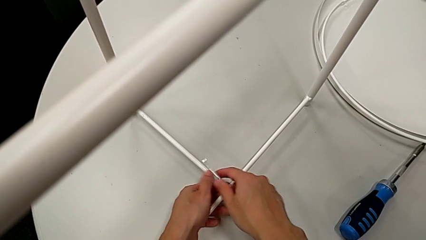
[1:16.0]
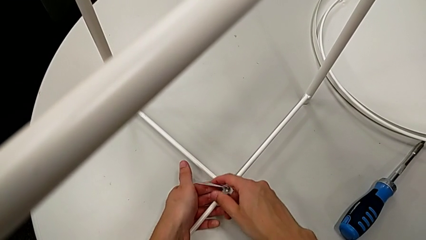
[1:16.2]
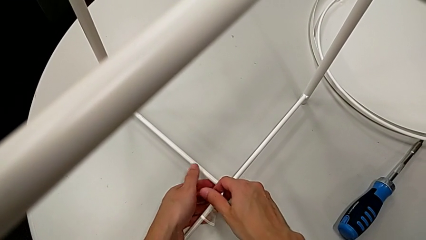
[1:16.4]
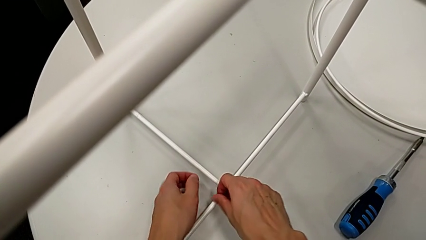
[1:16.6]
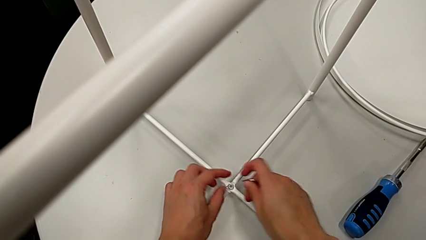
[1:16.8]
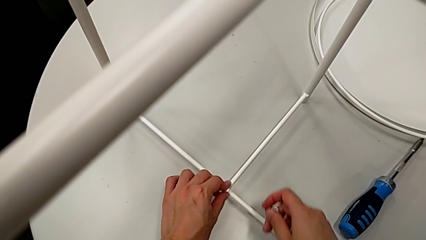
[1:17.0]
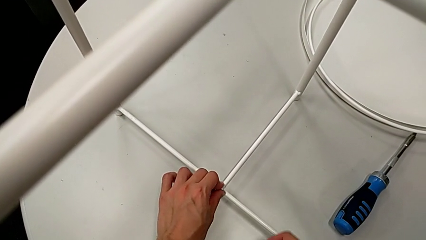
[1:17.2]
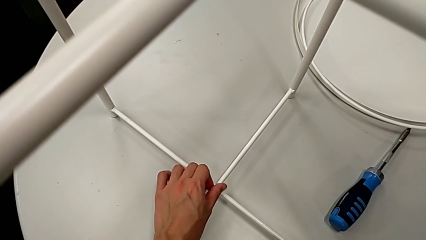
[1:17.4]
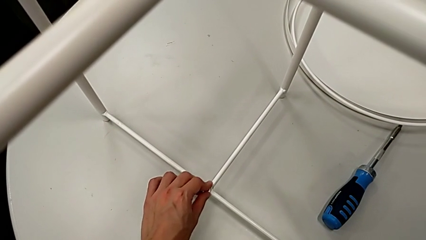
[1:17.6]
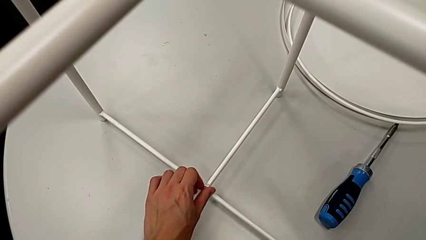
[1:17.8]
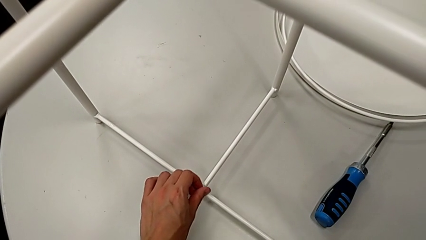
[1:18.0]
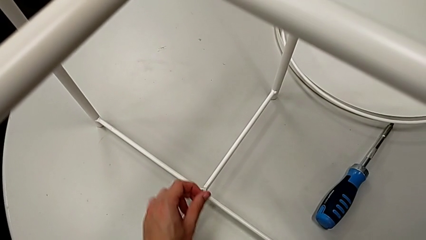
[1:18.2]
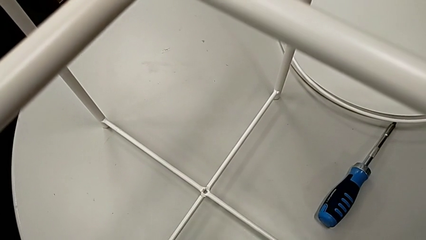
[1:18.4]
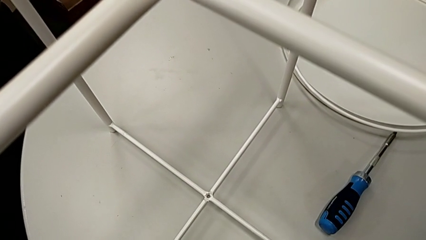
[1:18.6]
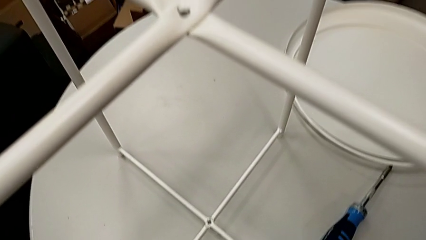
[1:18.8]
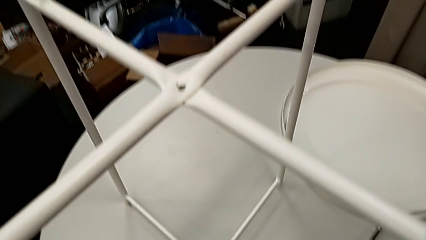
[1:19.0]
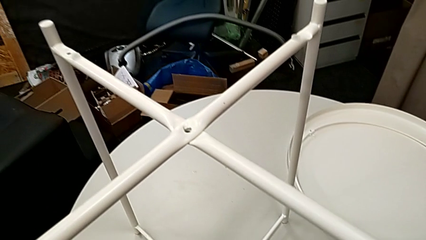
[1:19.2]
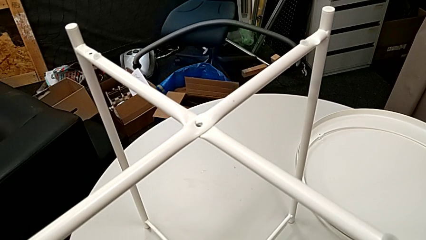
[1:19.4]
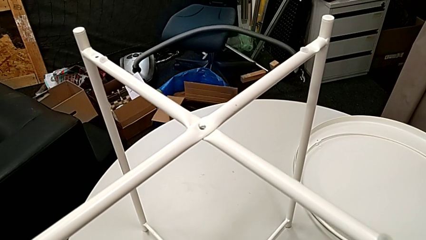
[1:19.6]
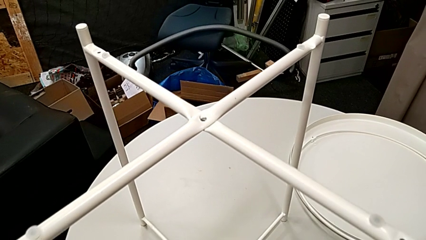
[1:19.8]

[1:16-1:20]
The camera wearer is unscrewing the bottom hex socket head with the Allen wrench. They withdraw the Allen wrench, unscrew the hex socket head, disassemble it and place it.

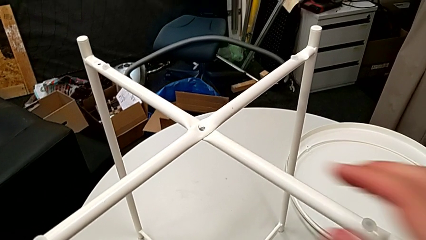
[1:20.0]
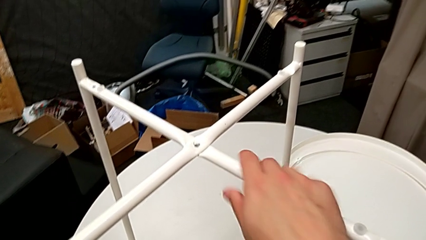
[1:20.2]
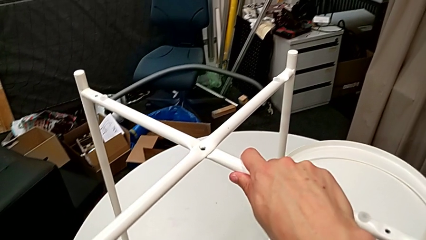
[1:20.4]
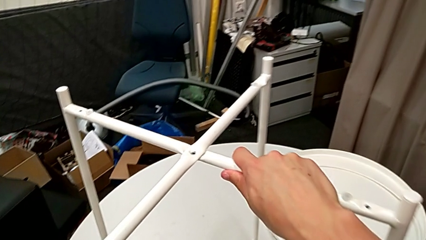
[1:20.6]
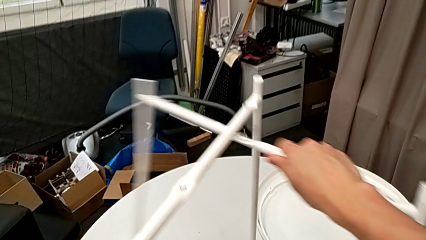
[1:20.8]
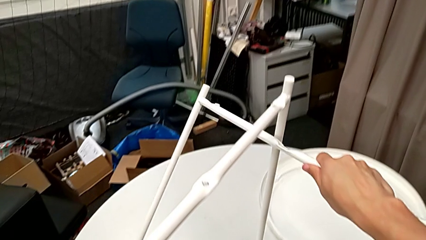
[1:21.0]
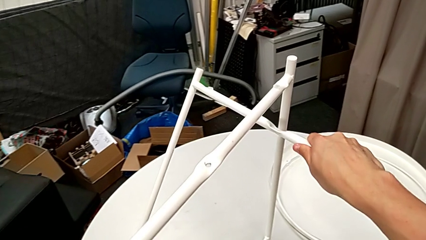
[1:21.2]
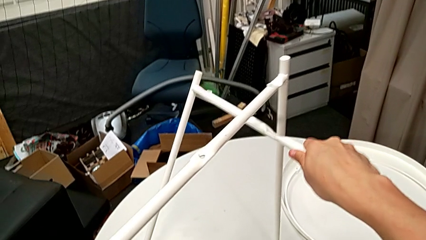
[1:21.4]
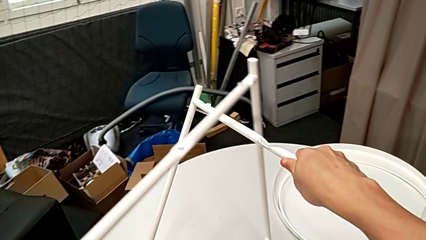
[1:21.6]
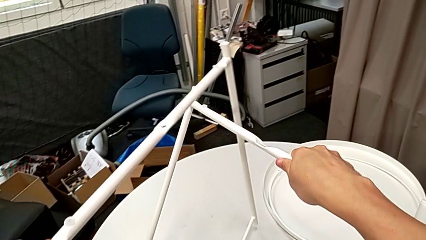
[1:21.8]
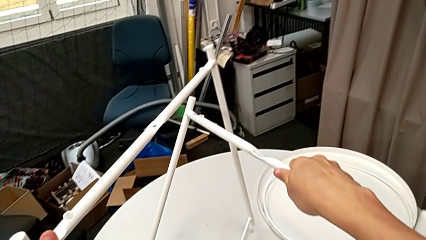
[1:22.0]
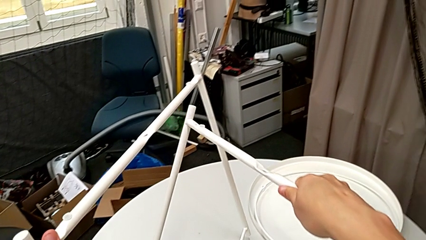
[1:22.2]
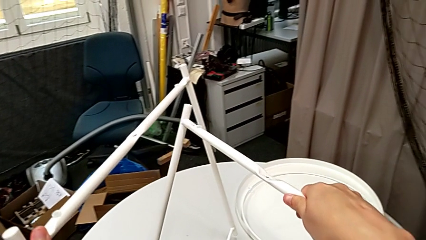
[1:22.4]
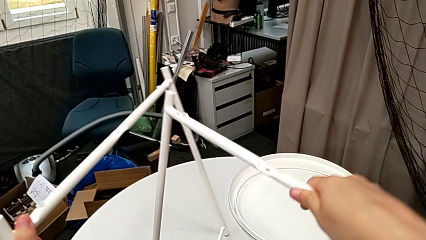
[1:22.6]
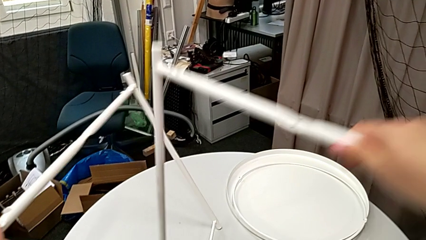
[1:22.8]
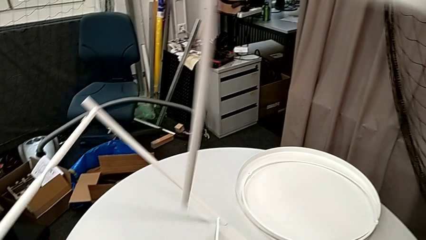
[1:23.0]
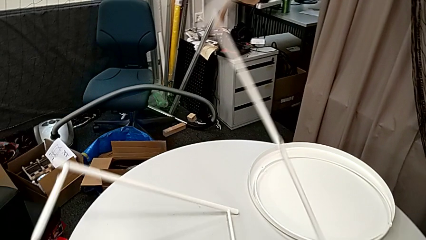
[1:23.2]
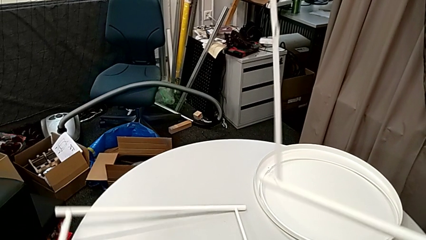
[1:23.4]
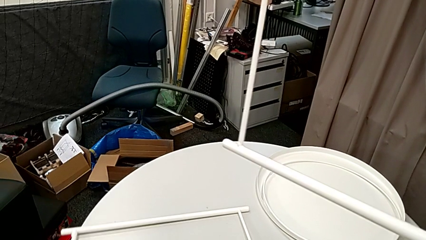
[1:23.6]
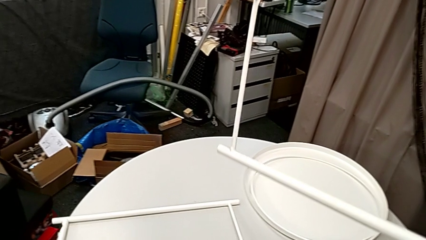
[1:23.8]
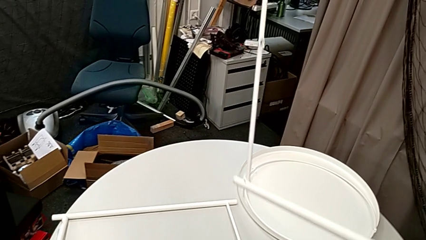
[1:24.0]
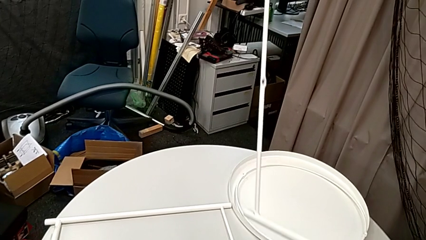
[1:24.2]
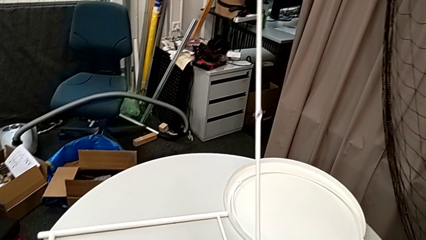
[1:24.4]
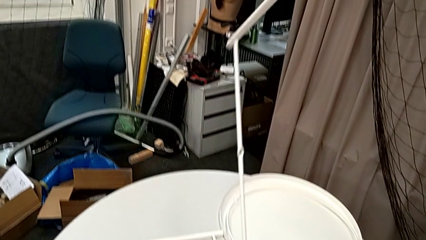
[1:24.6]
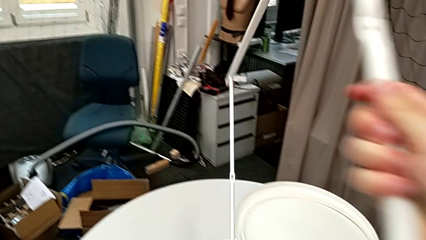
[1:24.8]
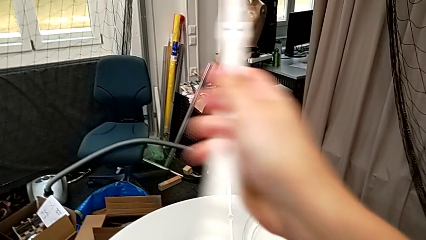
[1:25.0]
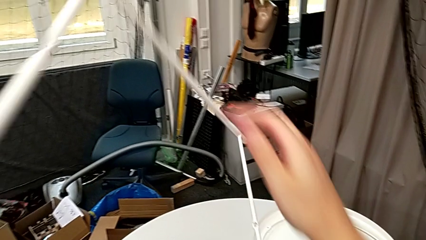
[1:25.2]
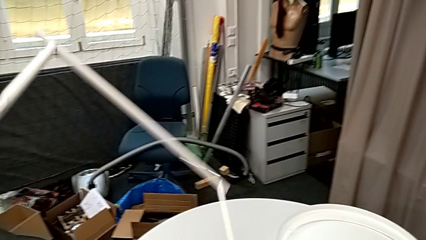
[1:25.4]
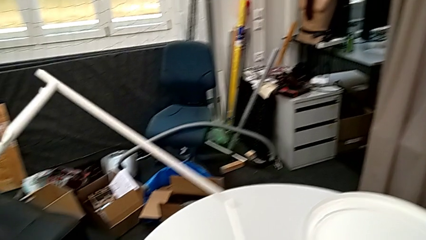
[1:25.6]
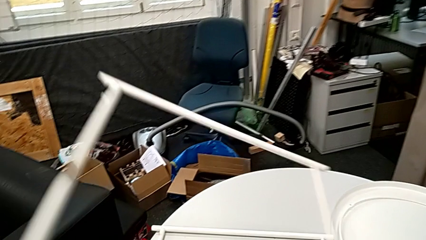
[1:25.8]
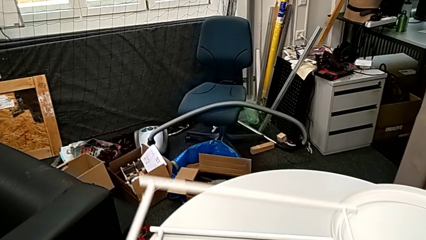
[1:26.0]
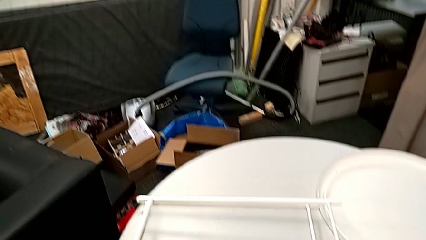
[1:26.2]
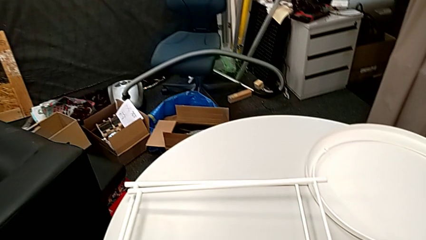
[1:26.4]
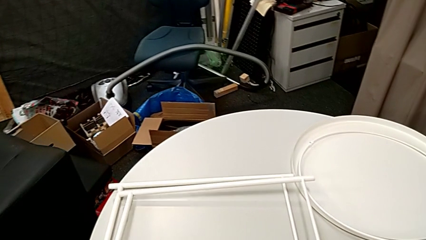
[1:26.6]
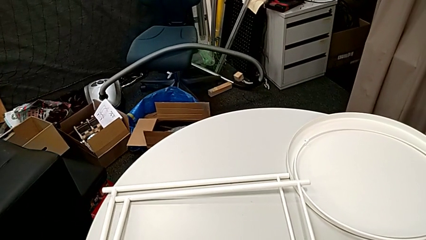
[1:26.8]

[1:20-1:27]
The camera wearer disassembles the legs. They disassemble the leg, place it and place the leg.
